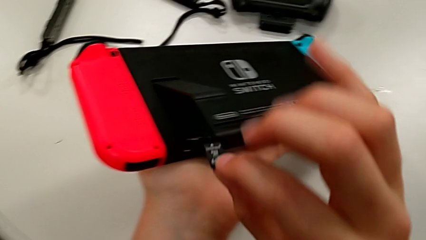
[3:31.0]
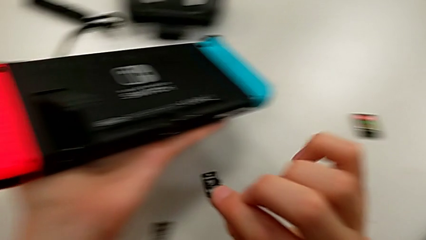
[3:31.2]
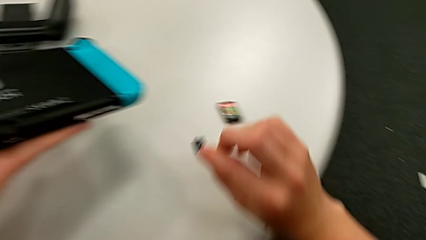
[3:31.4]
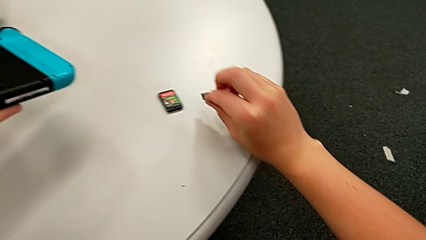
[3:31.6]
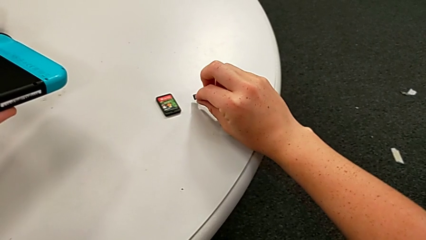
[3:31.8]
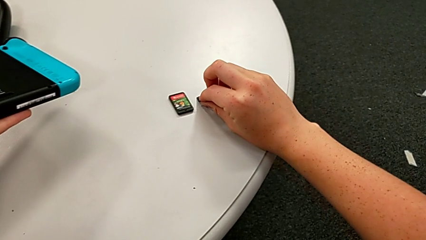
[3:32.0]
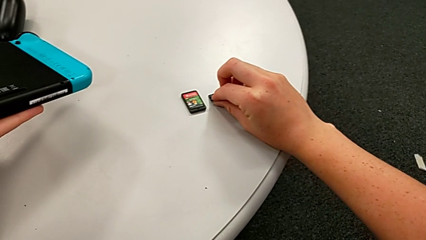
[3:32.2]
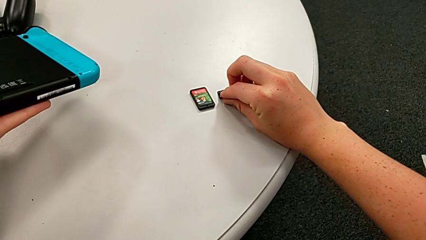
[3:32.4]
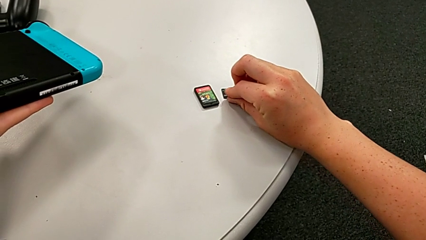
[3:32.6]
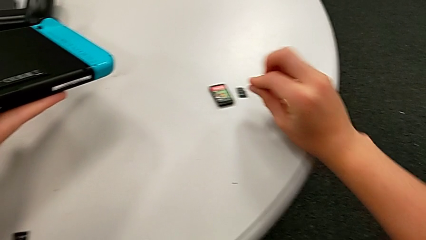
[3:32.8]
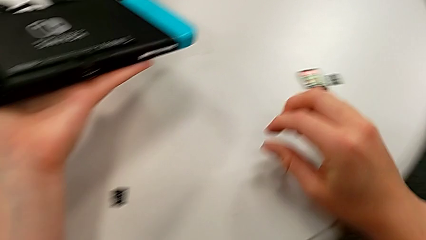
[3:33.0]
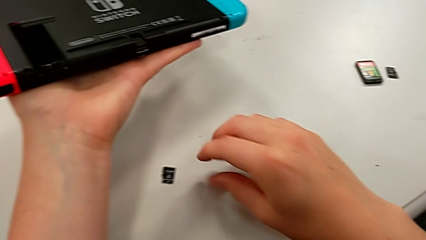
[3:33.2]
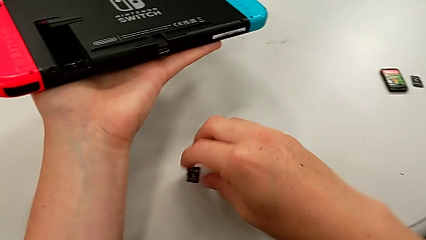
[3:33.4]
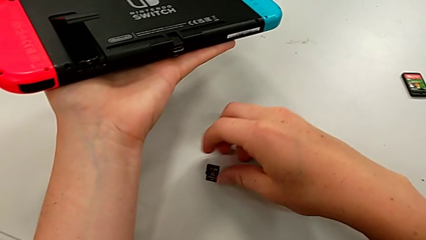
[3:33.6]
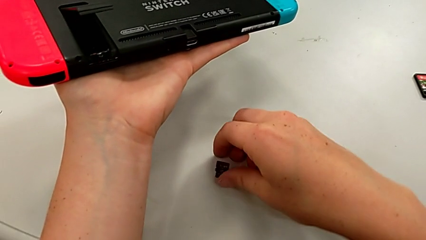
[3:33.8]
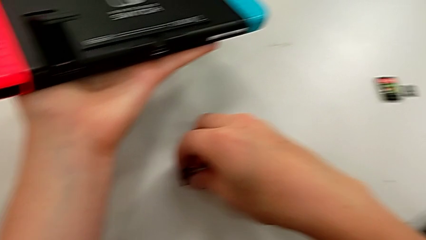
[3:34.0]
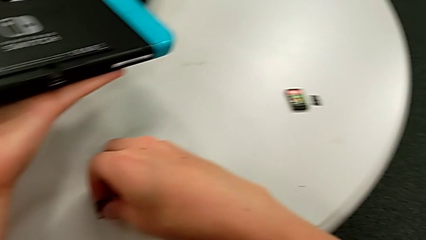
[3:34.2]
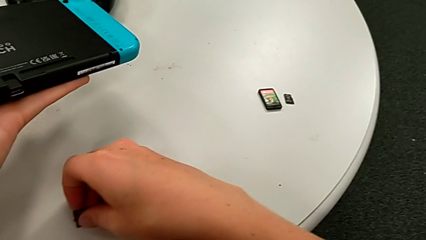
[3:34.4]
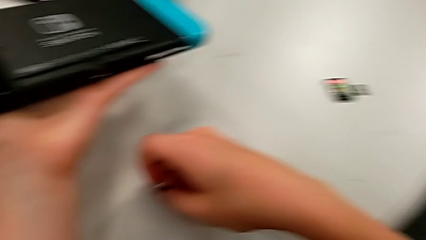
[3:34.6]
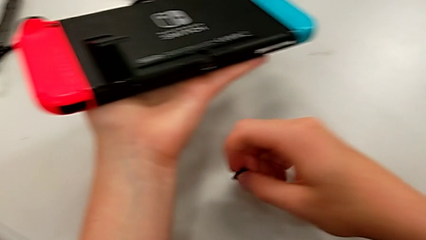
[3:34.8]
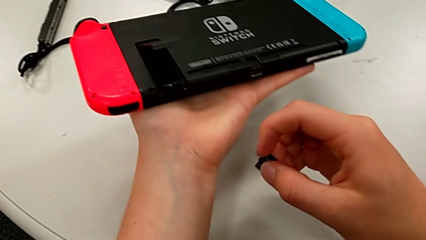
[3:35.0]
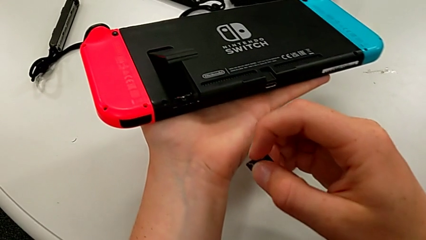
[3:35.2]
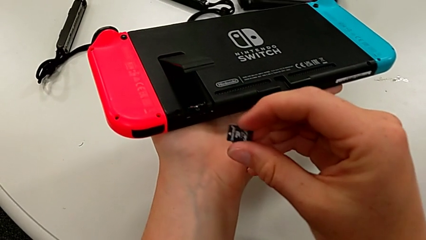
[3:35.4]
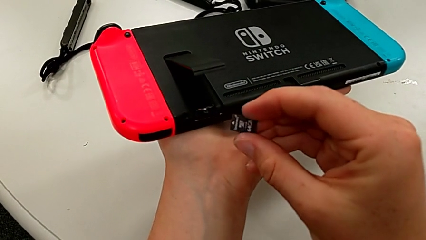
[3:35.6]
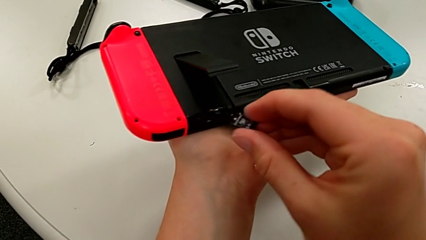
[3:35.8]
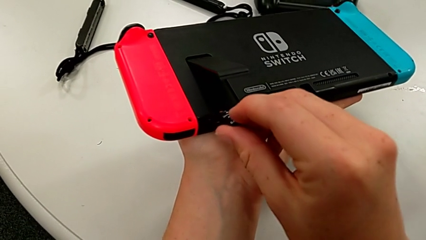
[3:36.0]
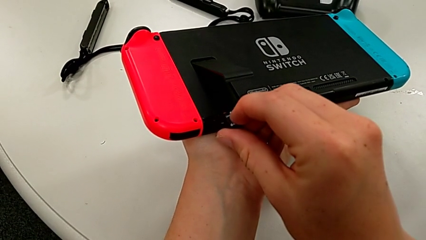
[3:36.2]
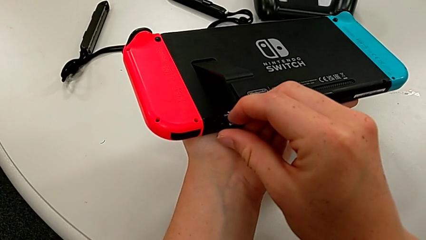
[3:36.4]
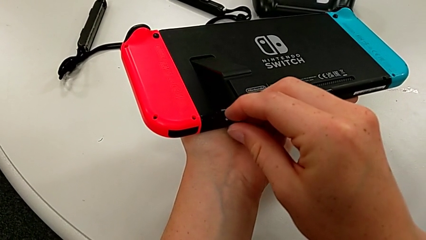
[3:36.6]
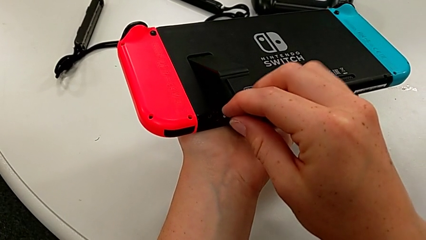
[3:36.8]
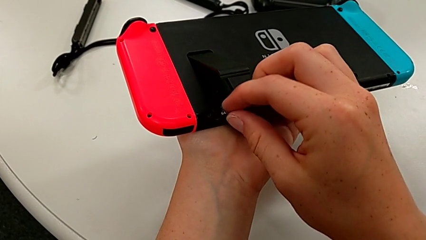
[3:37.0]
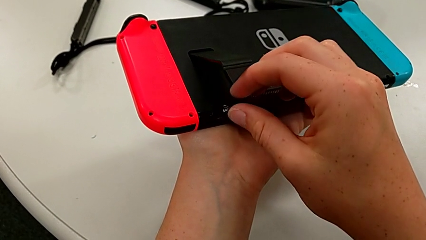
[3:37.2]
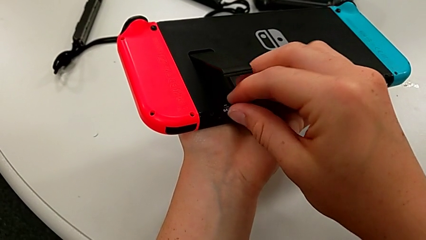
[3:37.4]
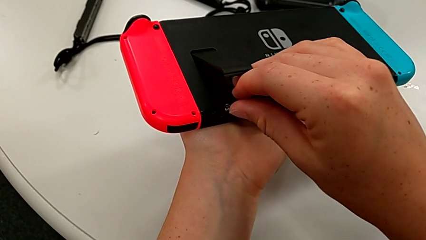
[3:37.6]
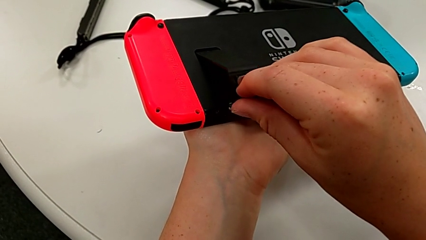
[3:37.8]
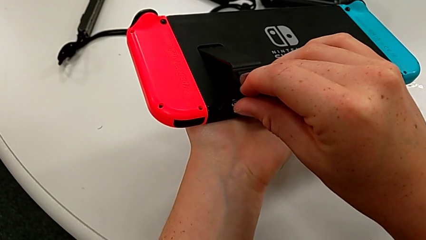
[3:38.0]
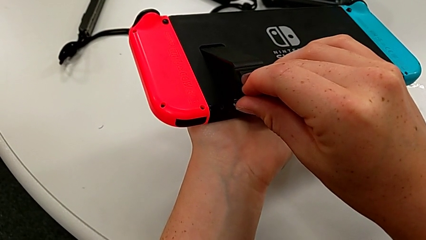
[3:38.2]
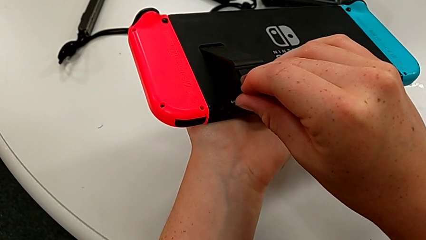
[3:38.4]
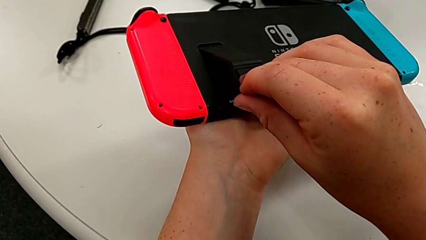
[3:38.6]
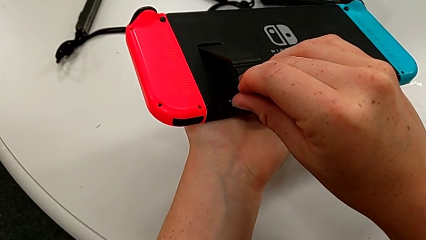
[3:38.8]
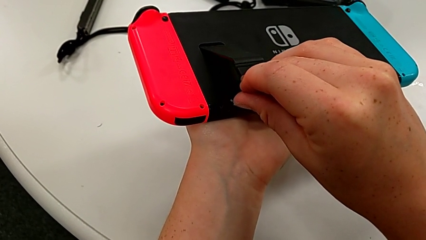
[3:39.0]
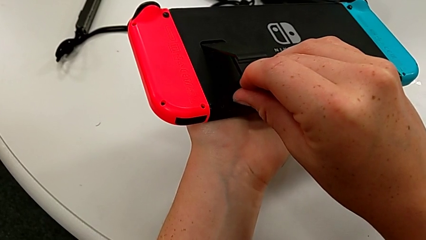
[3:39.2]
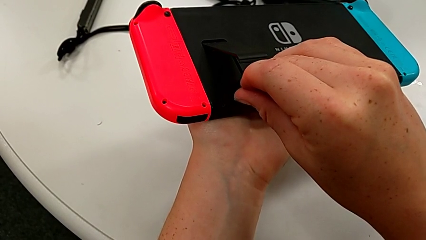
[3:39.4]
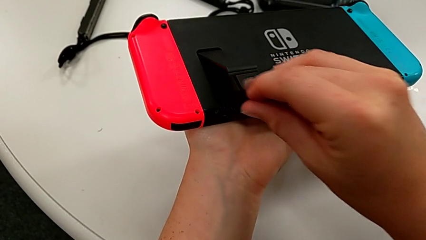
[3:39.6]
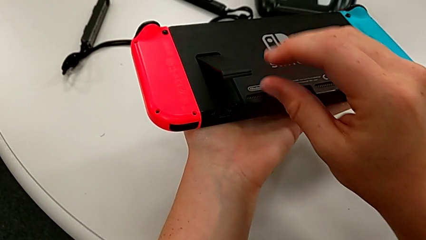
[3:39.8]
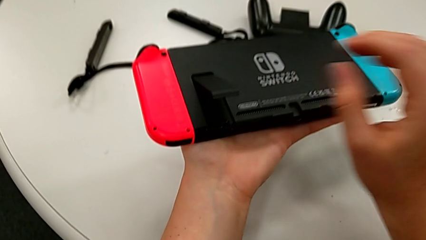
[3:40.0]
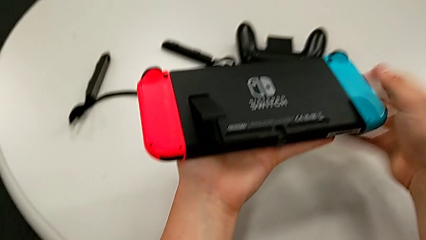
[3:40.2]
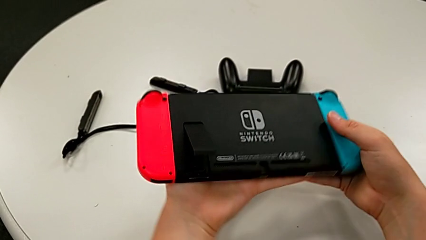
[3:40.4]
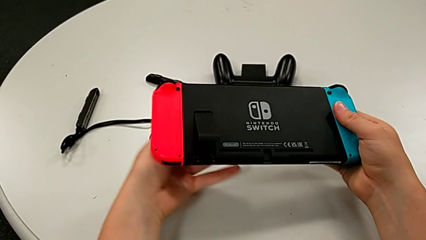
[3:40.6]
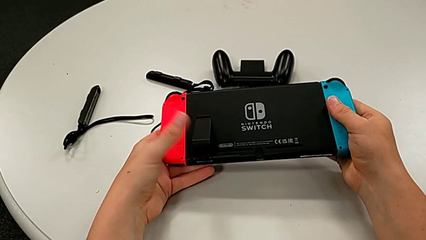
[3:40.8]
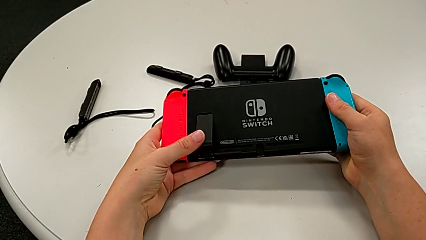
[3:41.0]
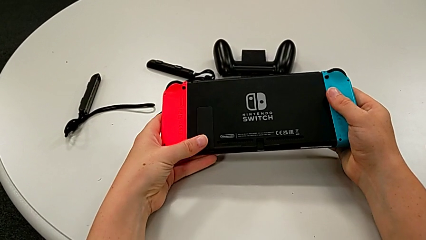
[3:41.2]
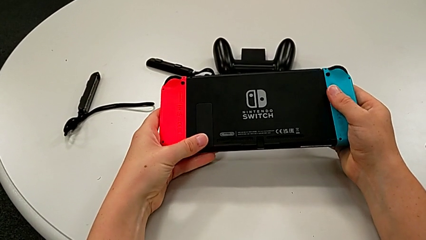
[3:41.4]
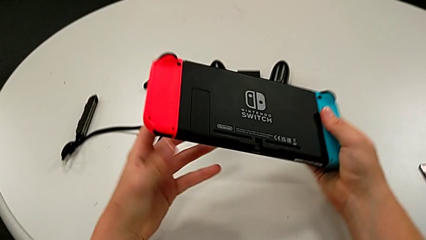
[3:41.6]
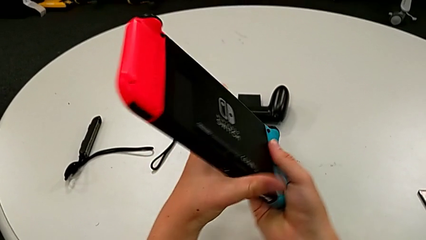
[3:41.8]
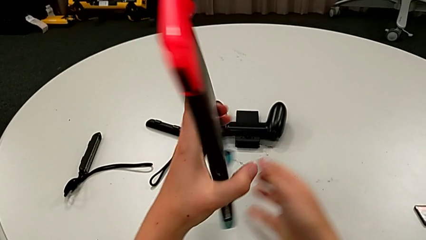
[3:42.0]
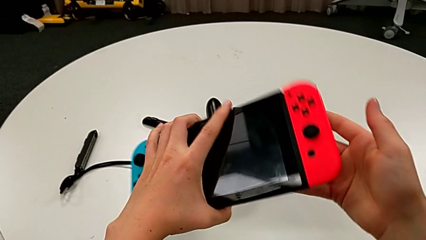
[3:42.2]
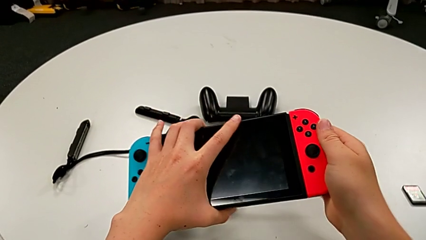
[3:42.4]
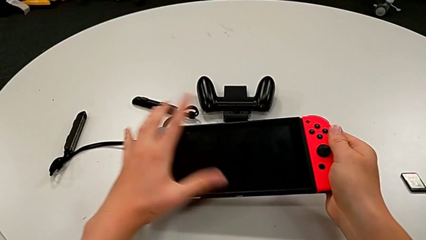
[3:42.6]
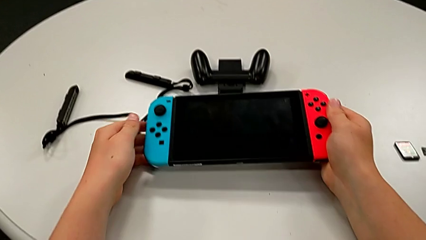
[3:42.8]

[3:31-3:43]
The camera wearer is changing the old SD card with a new one. They place the SD card, grab the new SD card, insert it and close the kickstand.

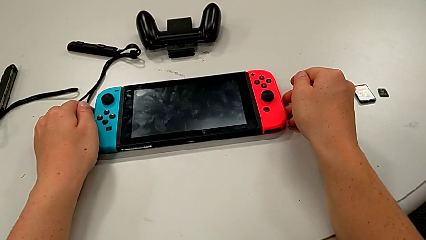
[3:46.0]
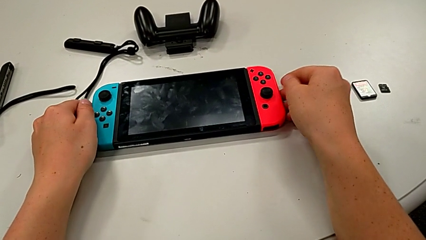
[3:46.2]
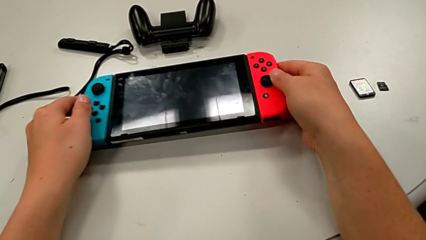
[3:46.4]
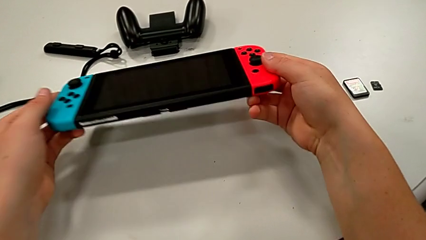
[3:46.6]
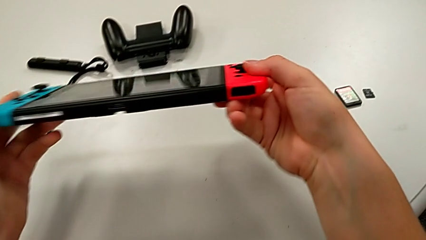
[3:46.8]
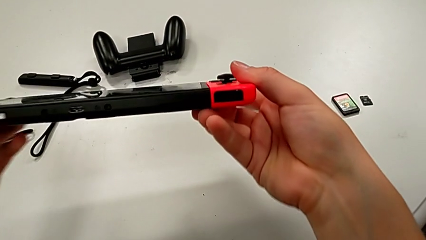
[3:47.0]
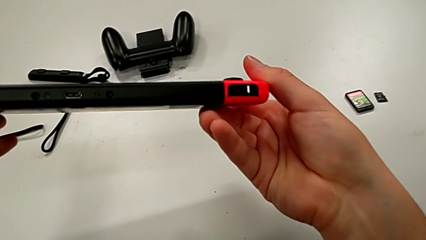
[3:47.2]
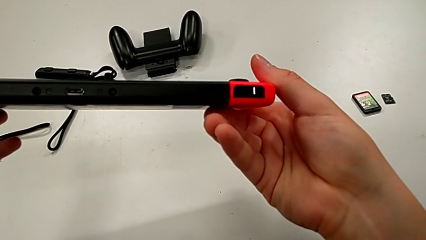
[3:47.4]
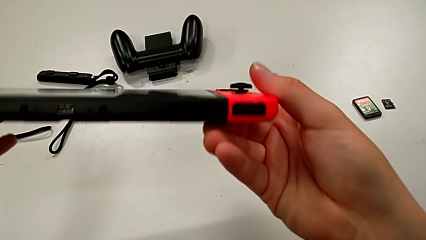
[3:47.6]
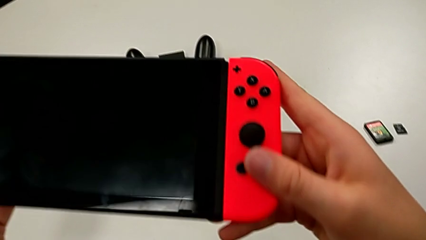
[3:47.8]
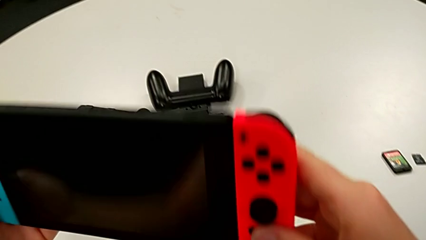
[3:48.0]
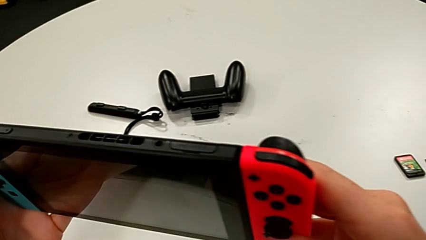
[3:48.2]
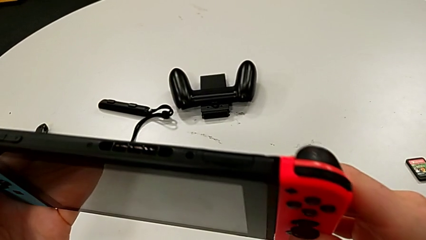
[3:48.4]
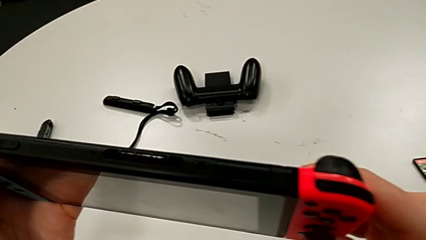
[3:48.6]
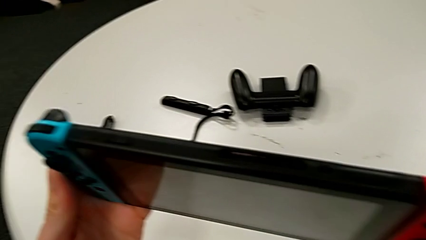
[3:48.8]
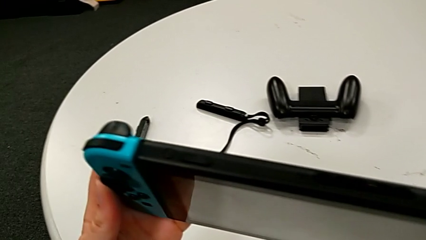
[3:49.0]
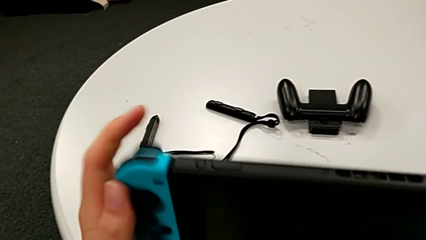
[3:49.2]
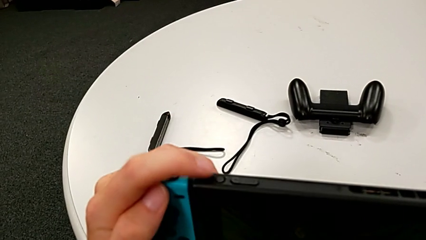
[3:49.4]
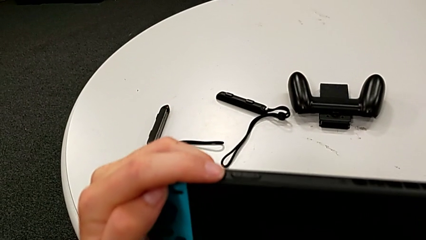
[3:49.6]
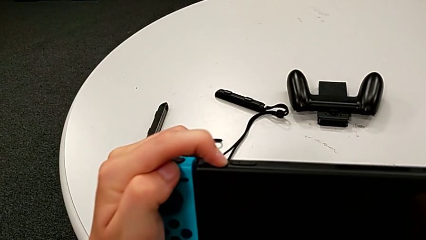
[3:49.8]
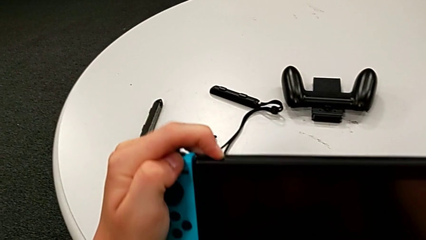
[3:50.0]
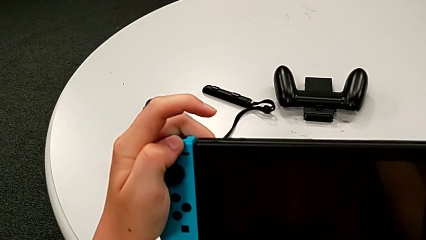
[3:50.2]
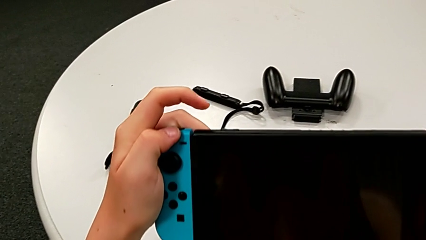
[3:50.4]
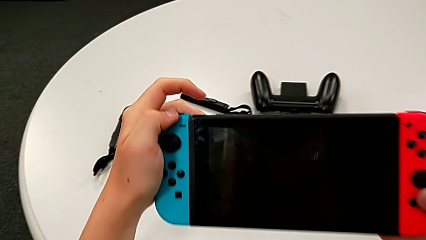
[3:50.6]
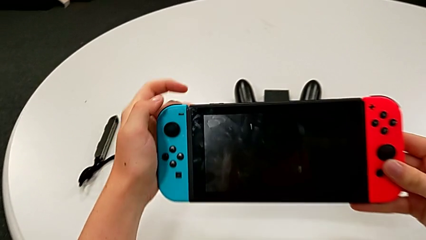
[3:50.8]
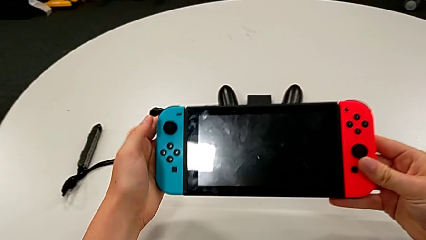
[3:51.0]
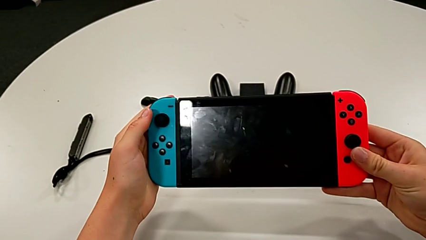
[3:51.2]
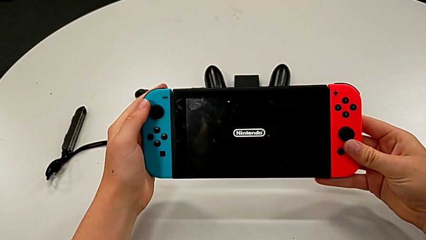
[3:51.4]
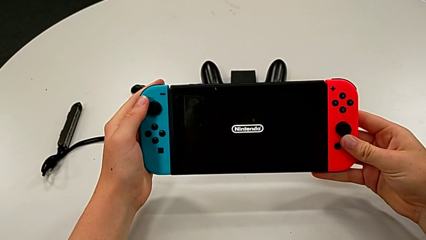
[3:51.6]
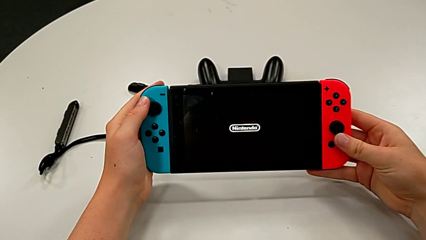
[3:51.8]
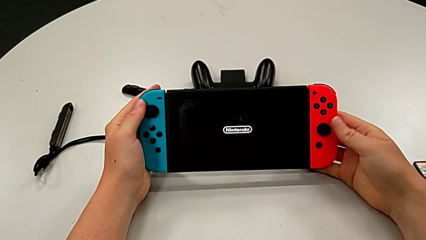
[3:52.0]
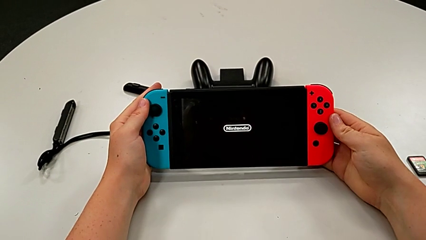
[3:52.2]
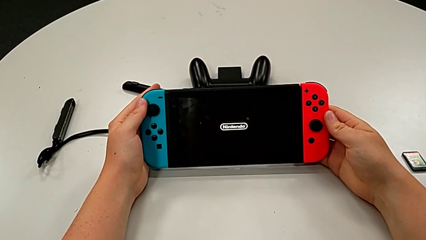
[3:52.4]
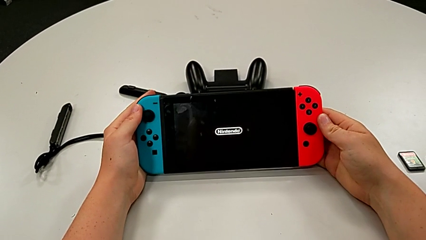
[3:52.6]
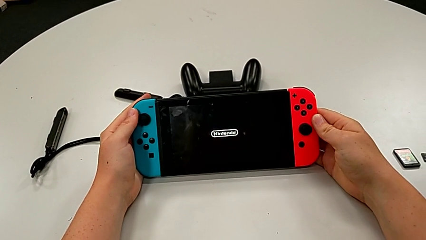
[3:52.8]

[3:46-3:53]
The camera wearer is turning on the Nintendo Switch with the rectangular button on top. They grab the Nintendo Switch, inspect it and press the button.
